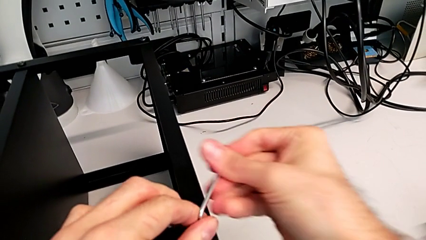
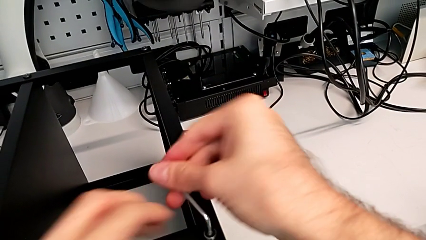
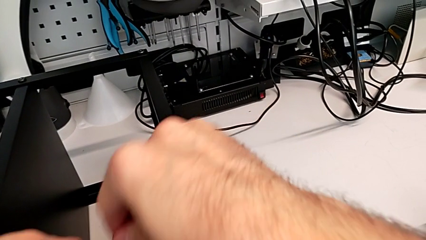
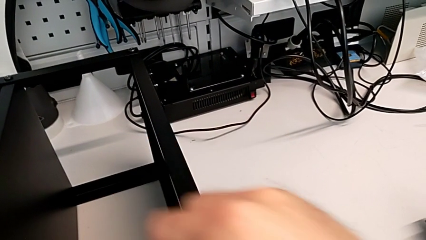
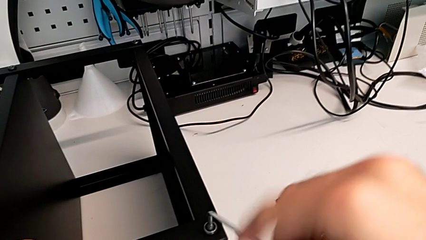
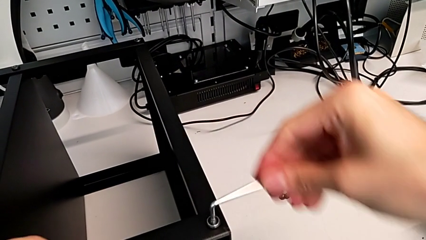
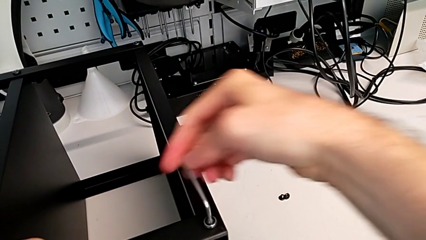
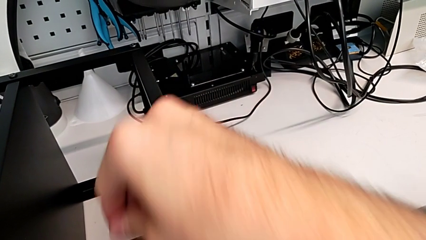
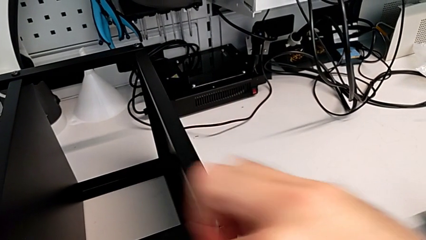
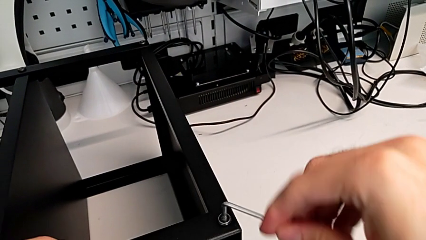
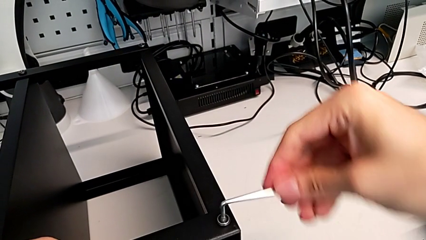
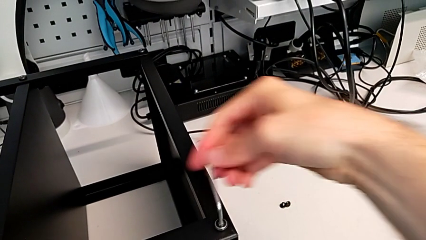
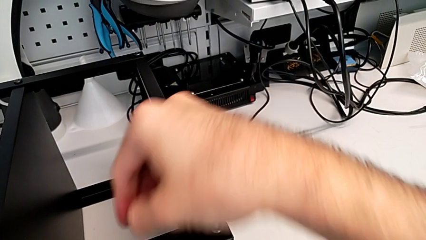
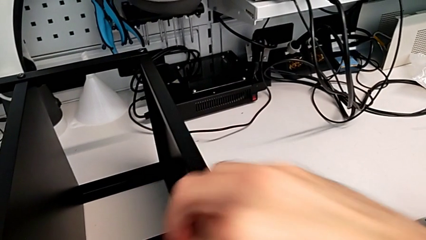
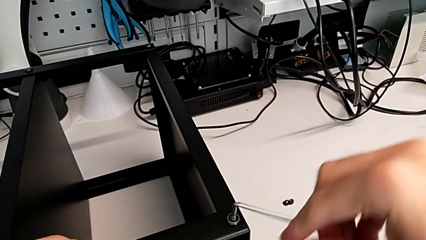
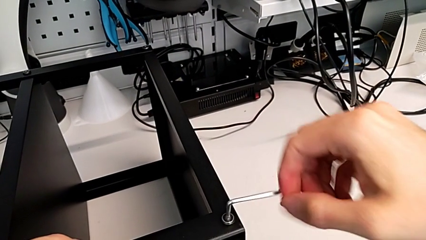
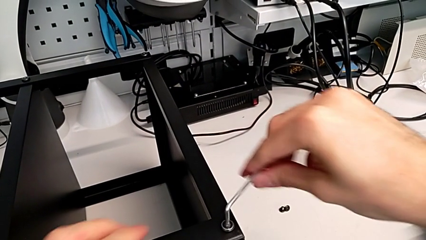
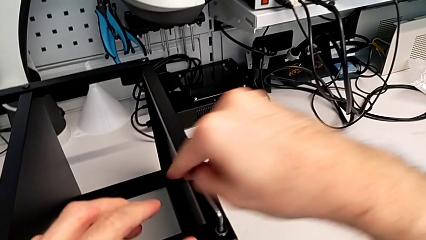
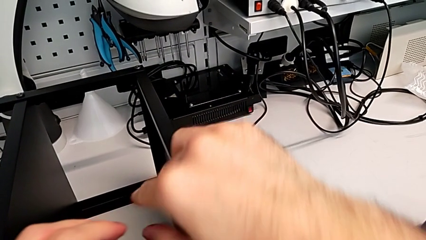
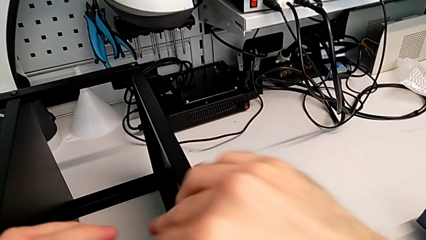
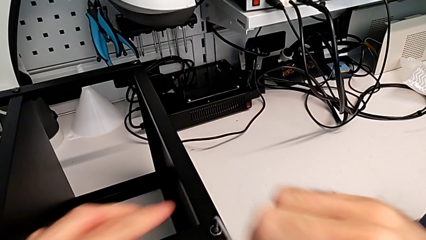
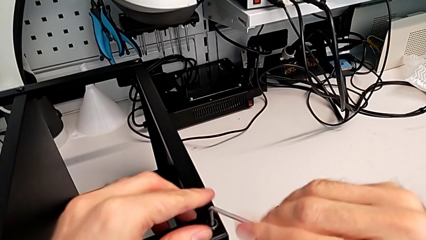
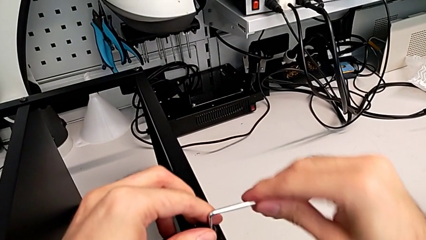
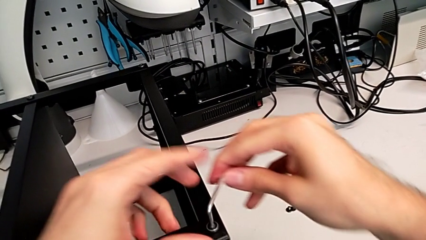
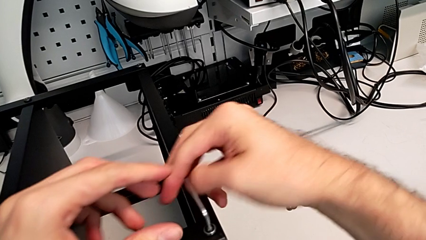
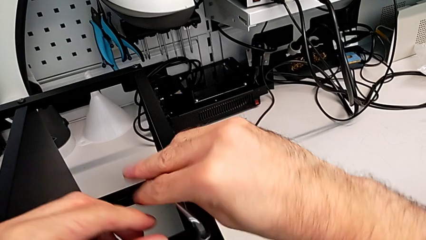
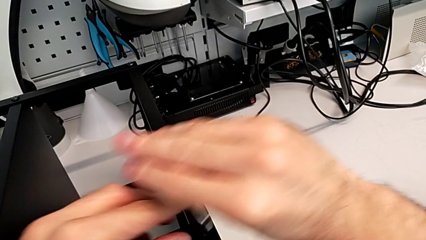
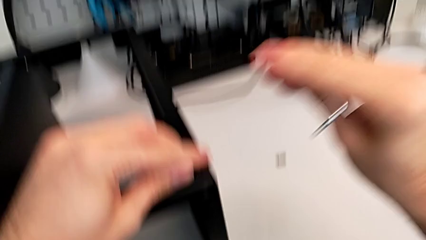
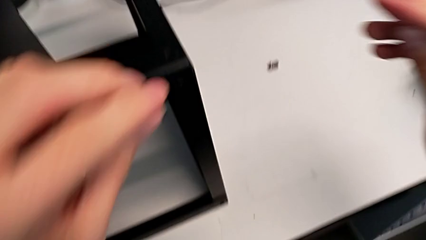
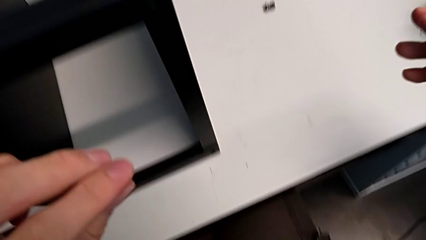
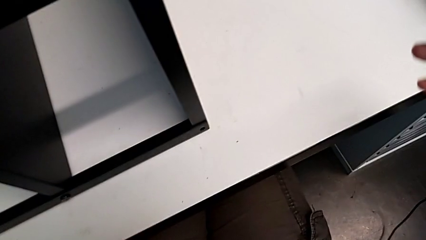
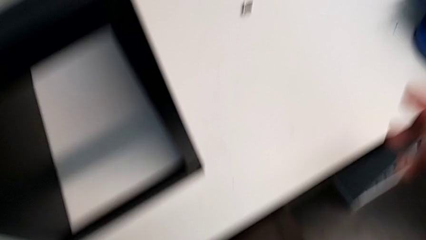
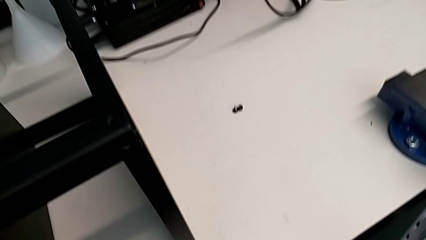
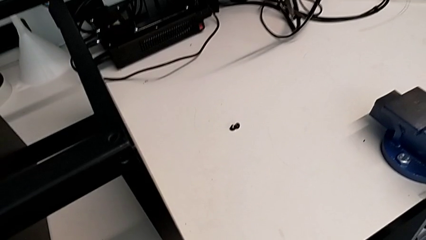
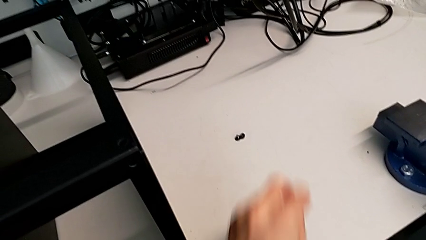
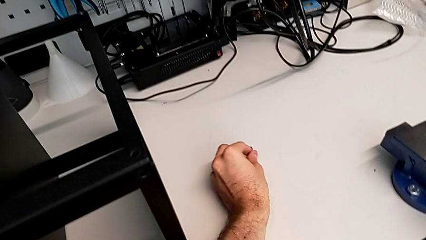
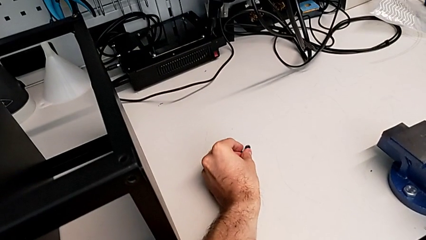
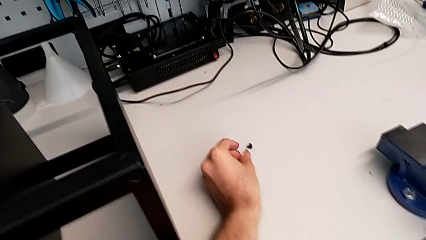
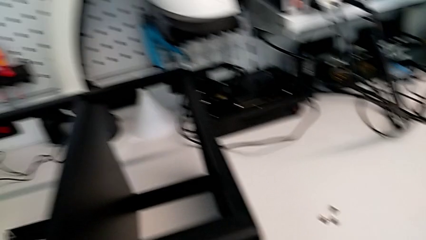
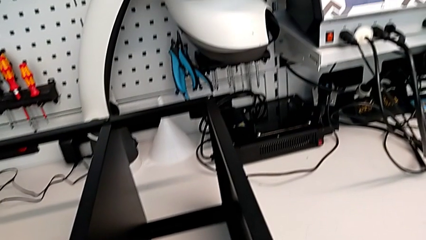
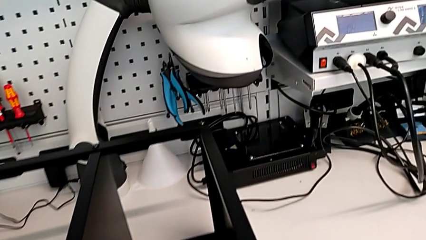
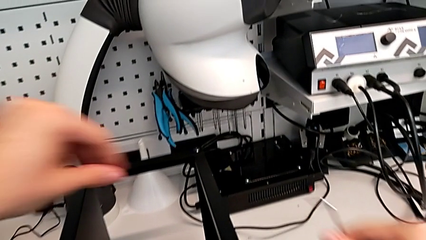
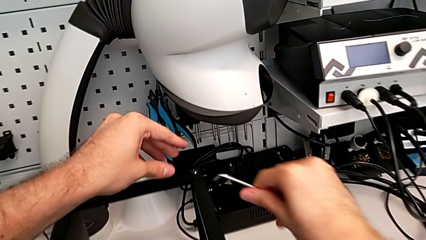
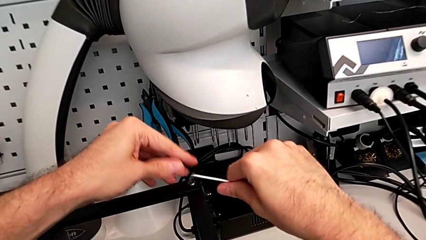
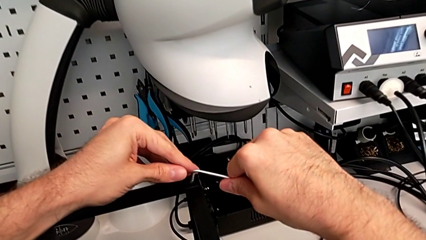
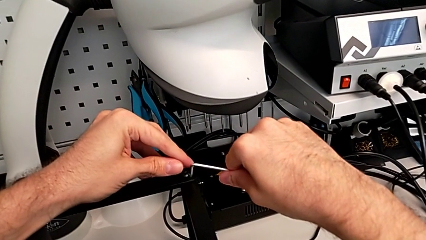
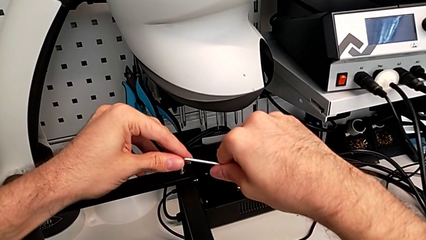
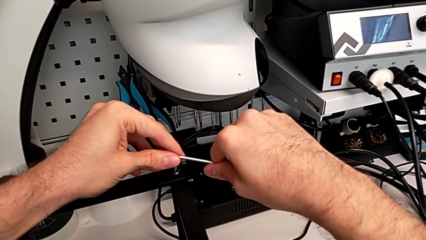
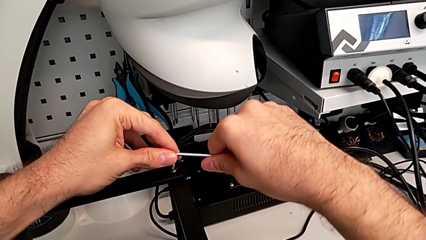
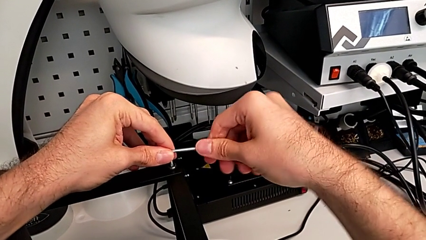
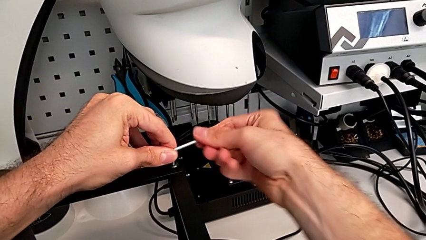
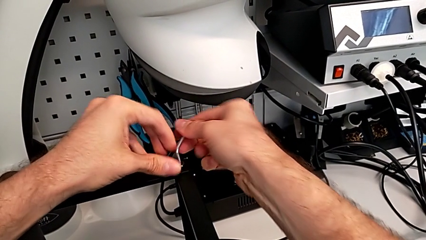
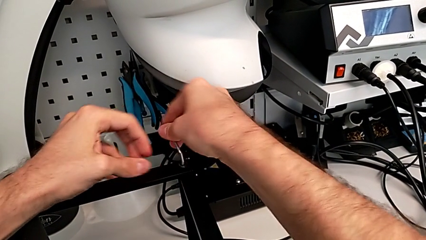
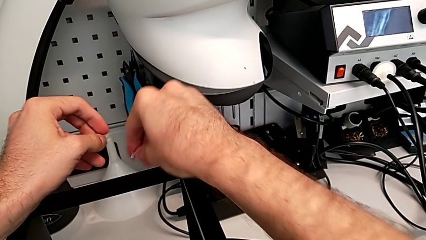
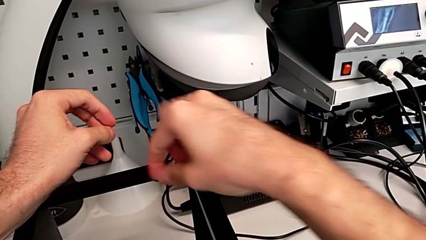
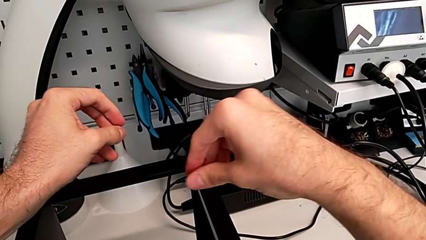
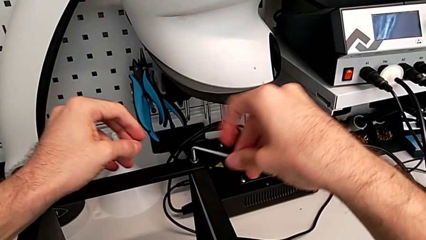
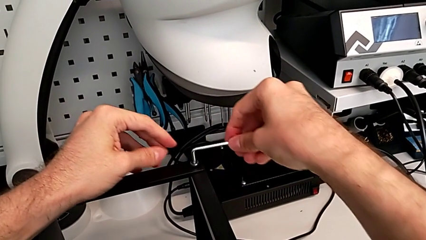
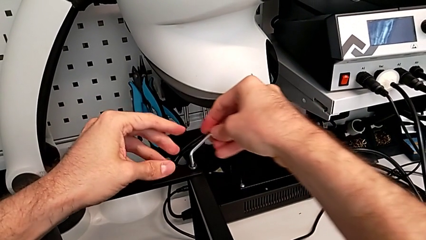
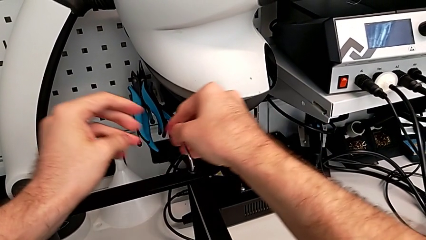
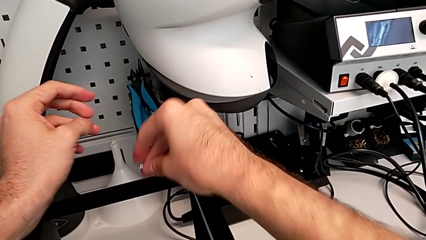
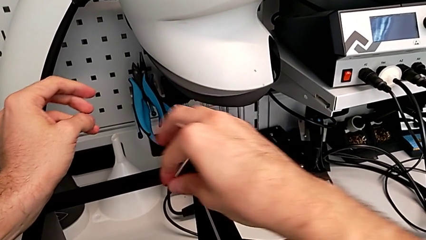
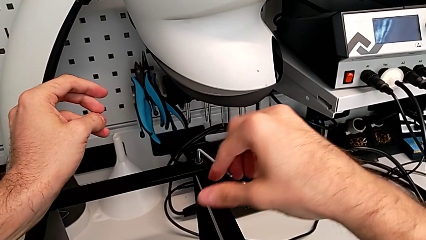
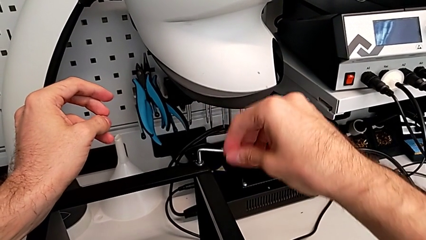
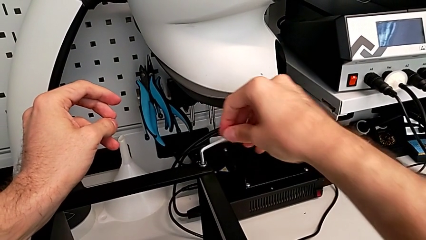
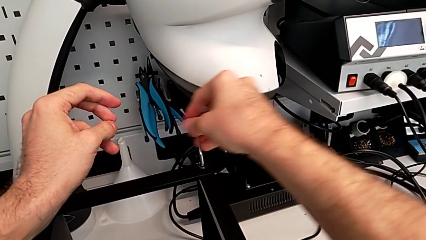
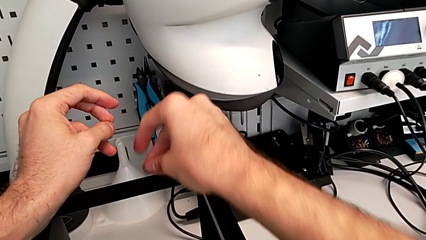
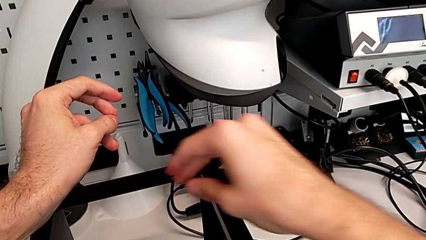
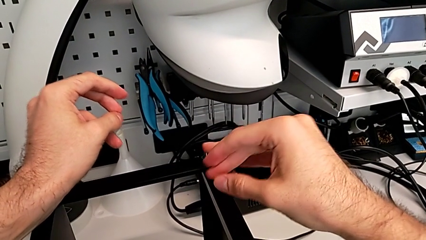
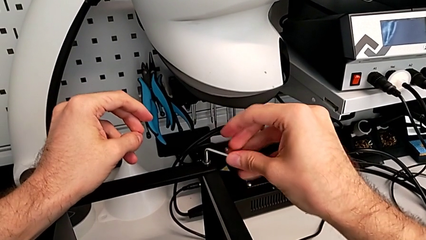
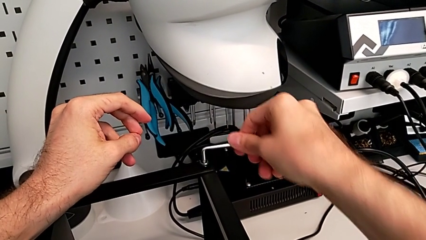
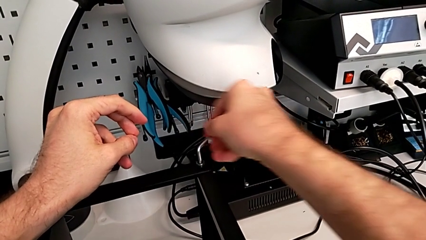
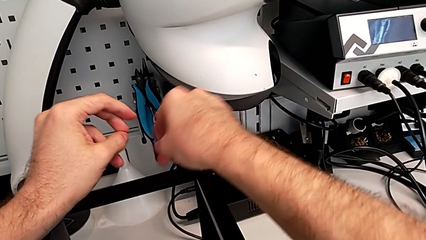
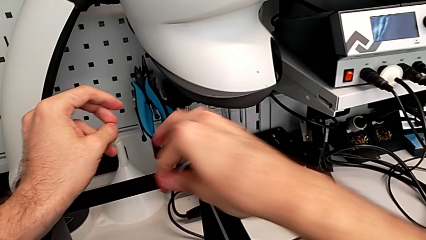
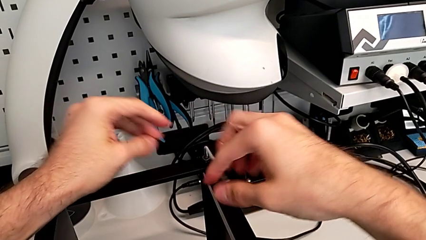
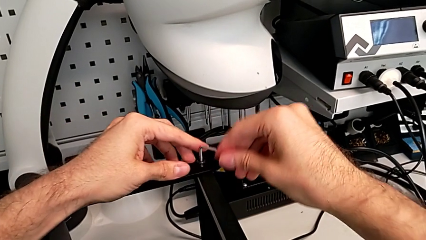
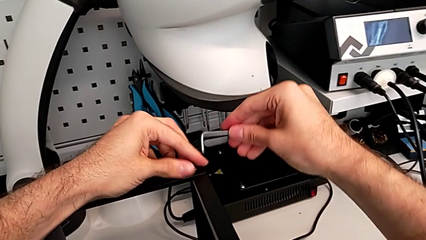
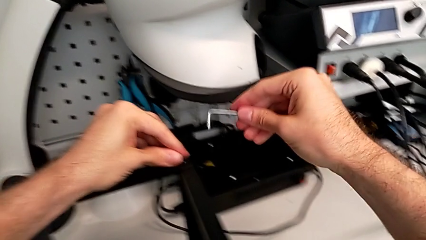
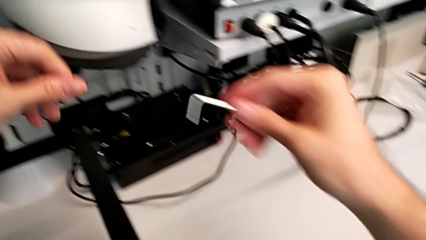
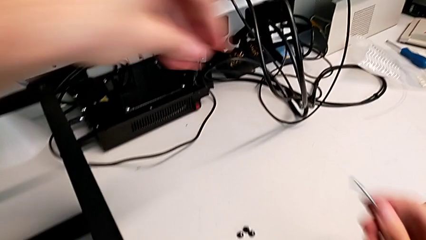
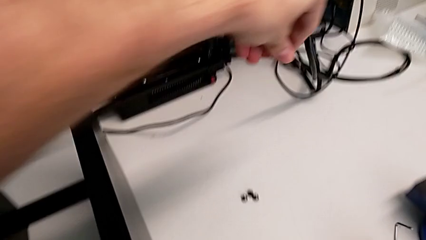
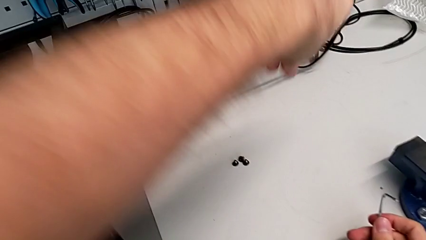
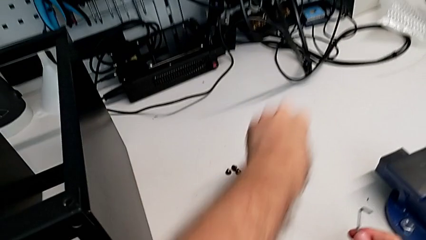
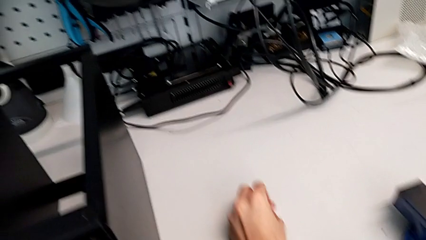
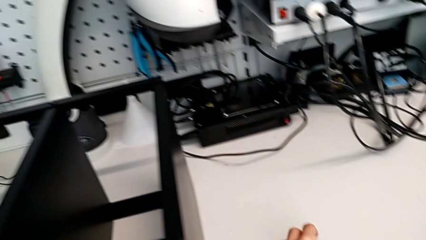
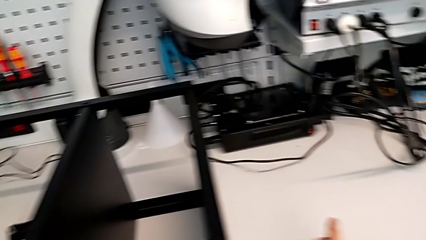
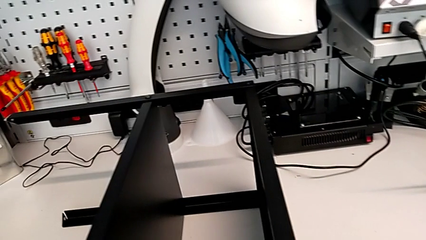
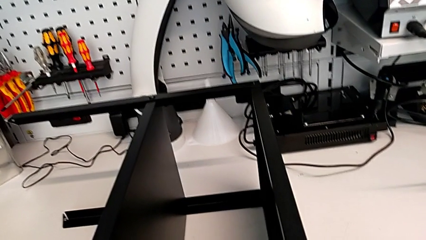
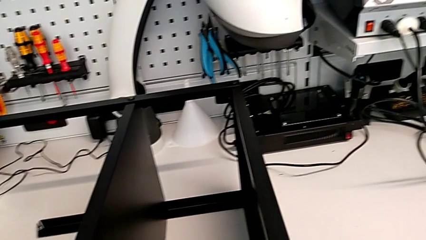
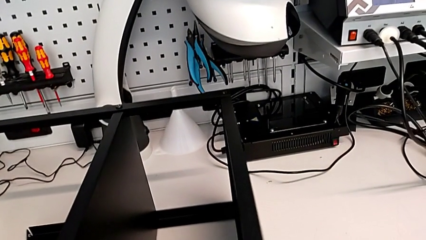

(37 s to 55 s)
The camera wearer is unscrewing the next two hex socket heads from the top table. They unscrew the hex socket head, wrongly drop it on the floor, grab it, place it, insert the Allen wrench, unscrew the hex socket head, withdraw the Allen wrench, disassemble the hex socket head and place it.
